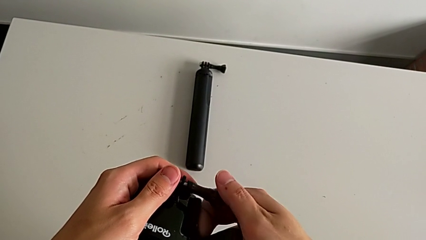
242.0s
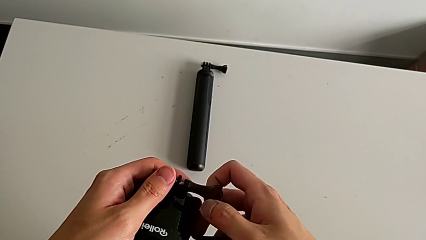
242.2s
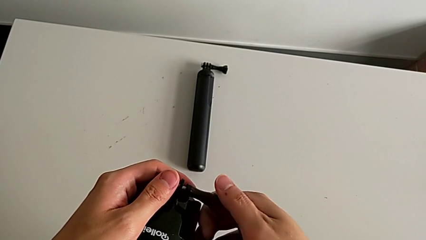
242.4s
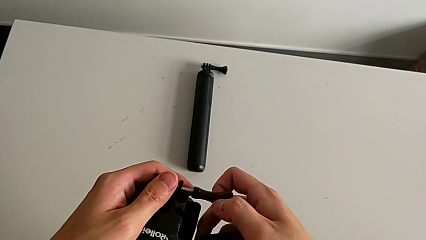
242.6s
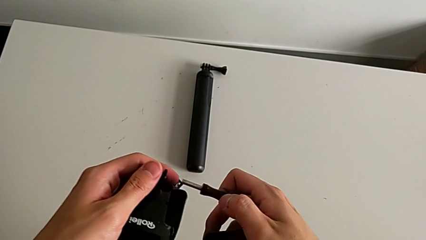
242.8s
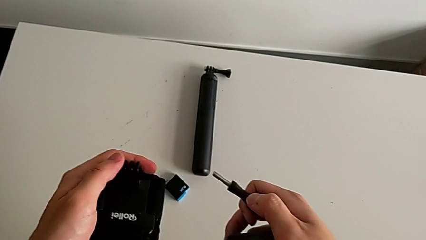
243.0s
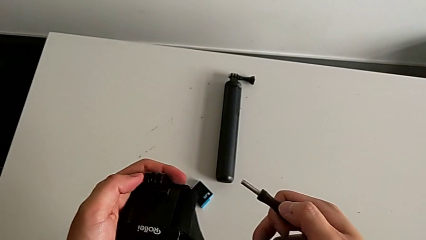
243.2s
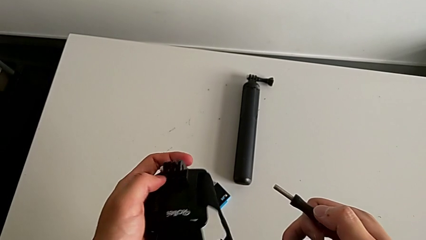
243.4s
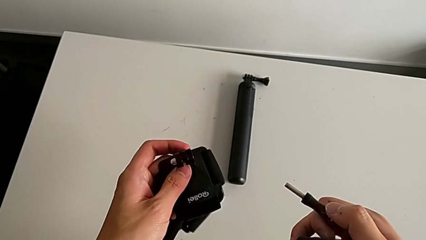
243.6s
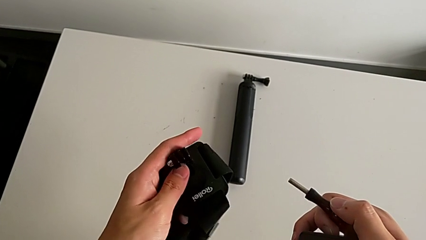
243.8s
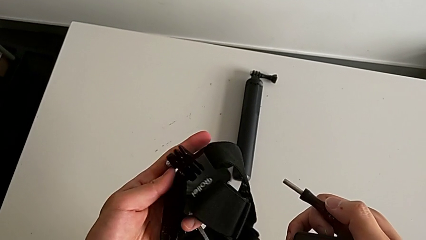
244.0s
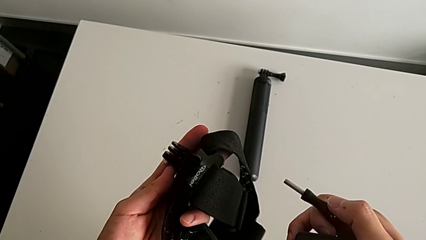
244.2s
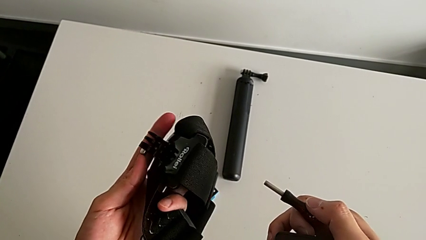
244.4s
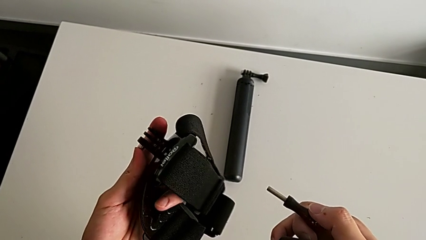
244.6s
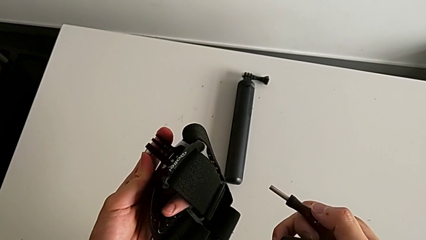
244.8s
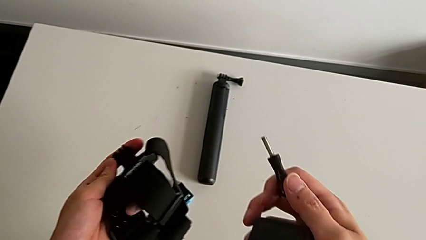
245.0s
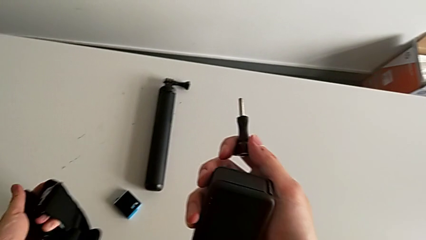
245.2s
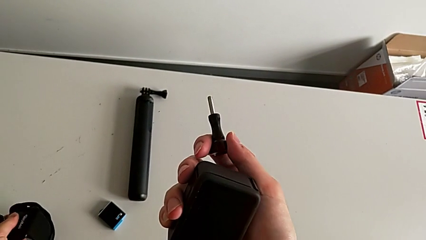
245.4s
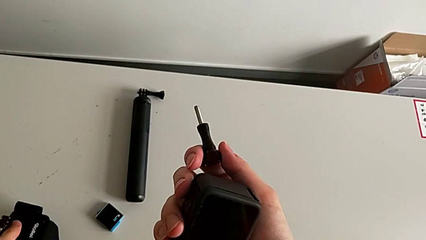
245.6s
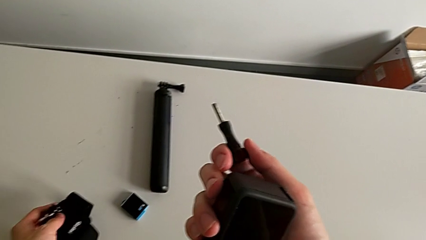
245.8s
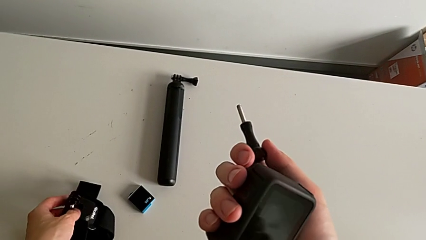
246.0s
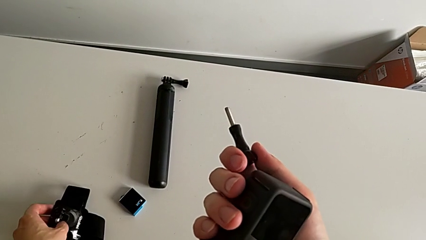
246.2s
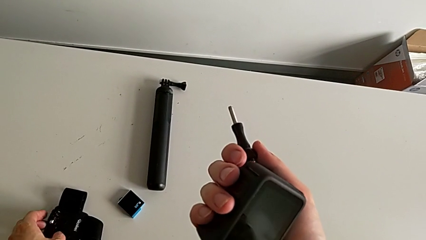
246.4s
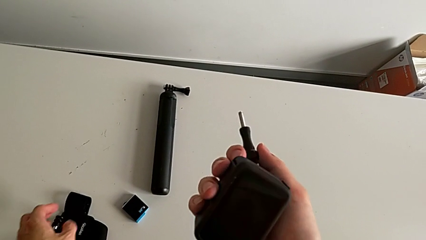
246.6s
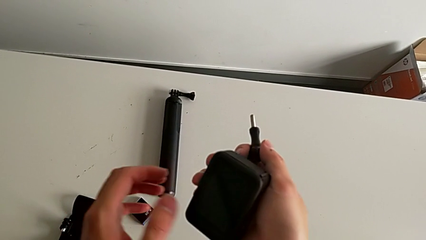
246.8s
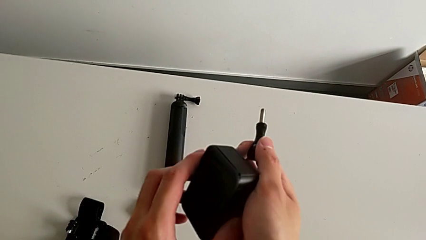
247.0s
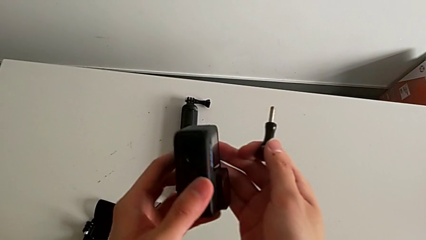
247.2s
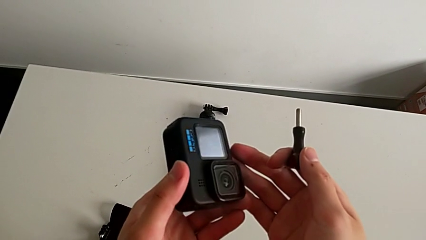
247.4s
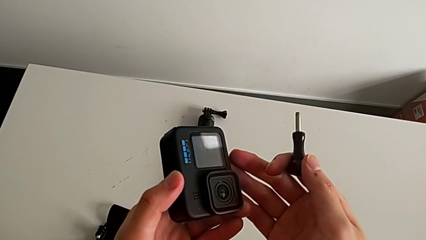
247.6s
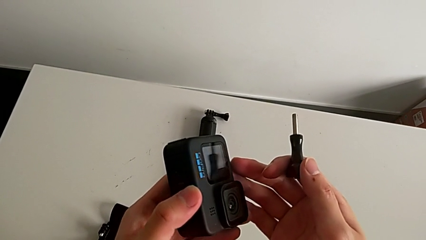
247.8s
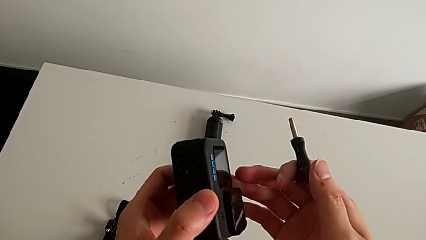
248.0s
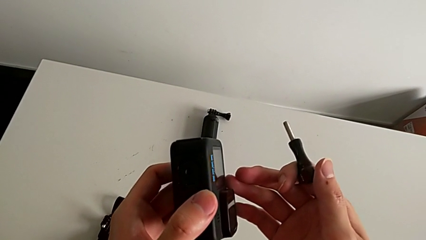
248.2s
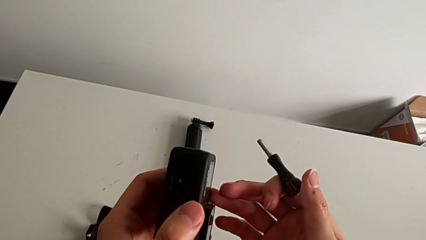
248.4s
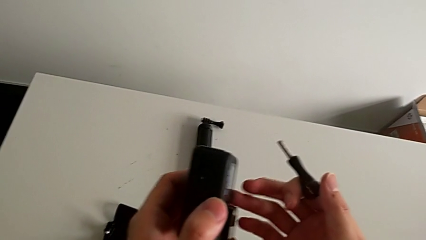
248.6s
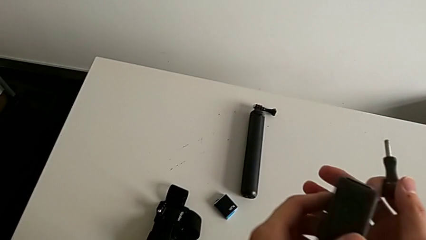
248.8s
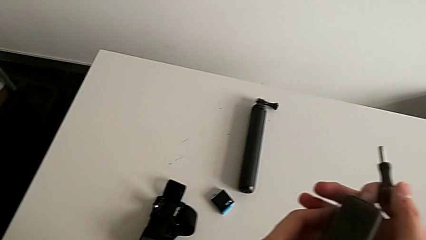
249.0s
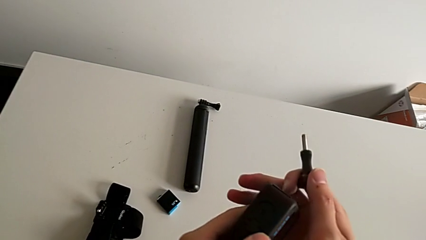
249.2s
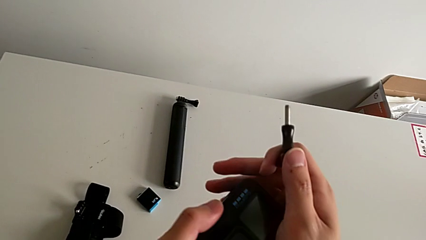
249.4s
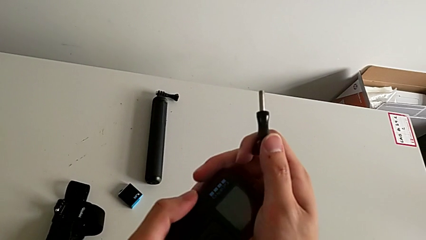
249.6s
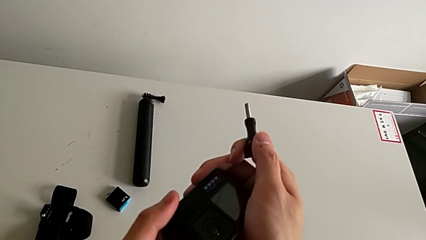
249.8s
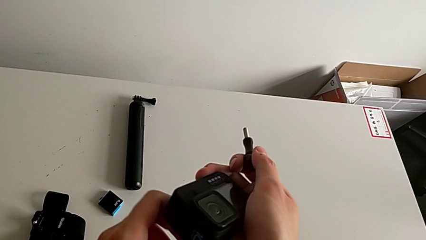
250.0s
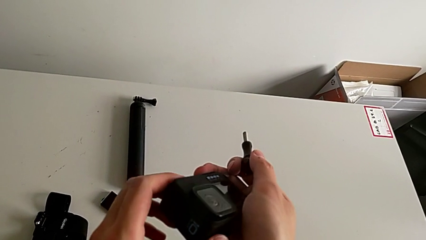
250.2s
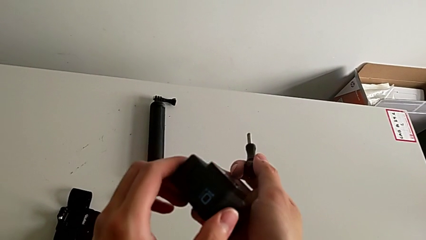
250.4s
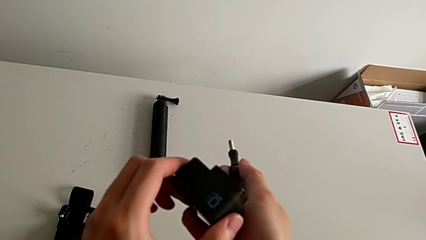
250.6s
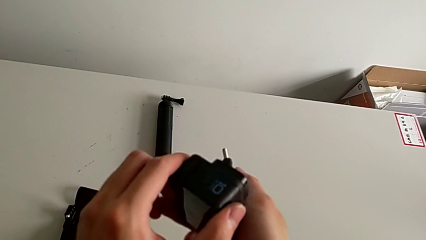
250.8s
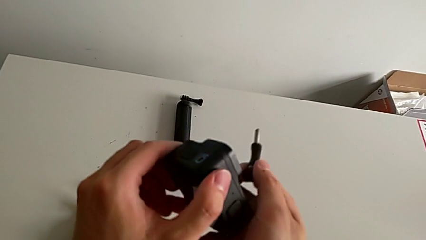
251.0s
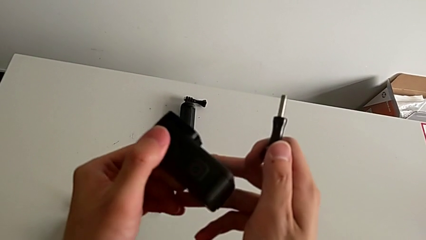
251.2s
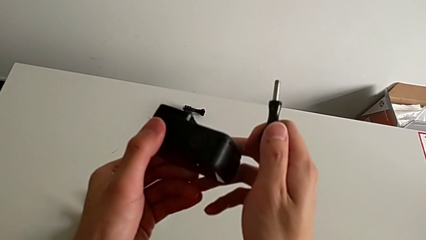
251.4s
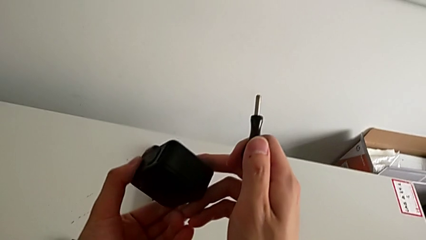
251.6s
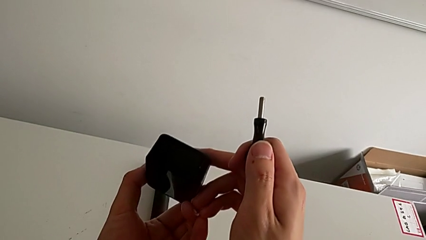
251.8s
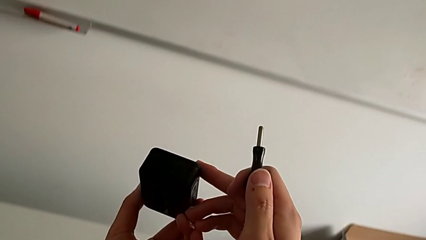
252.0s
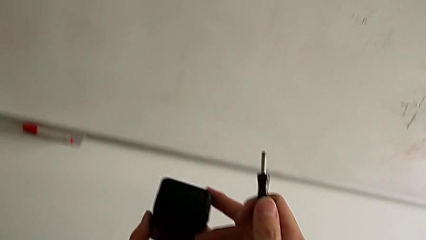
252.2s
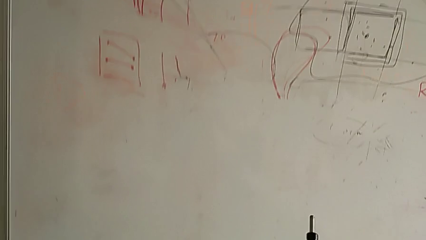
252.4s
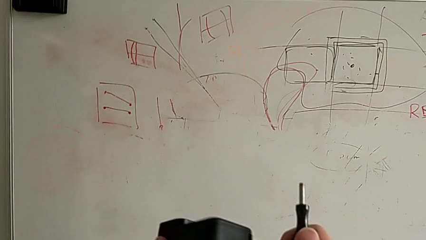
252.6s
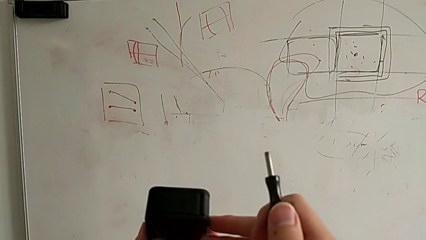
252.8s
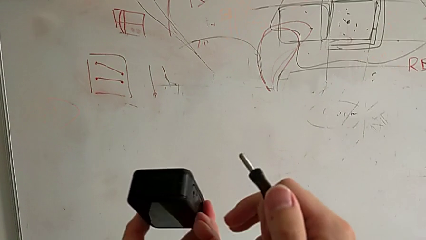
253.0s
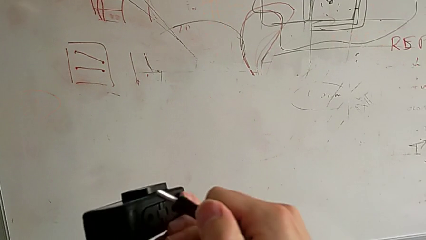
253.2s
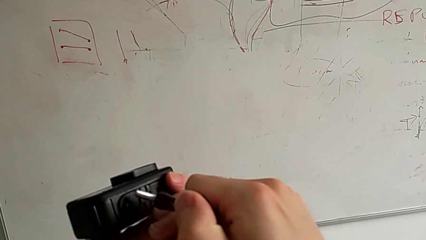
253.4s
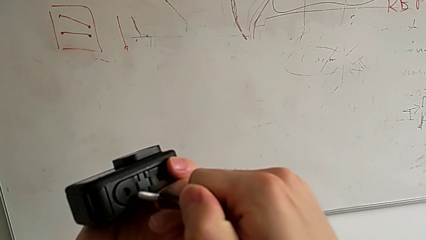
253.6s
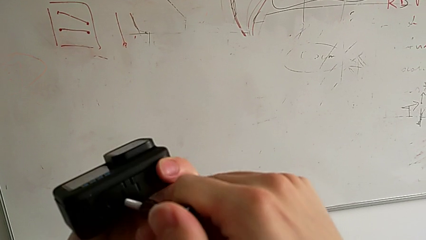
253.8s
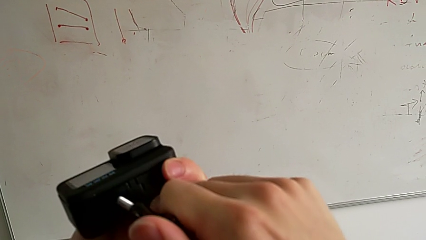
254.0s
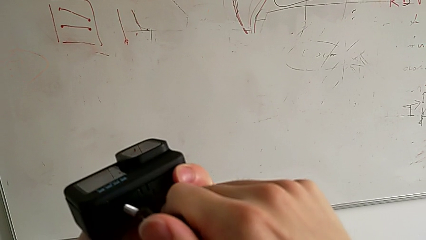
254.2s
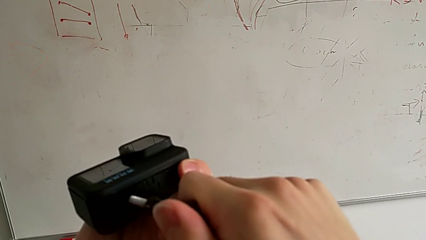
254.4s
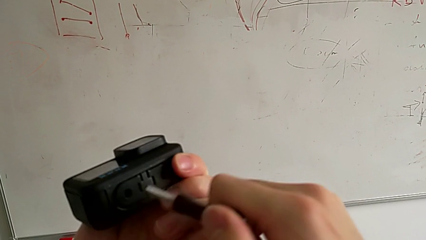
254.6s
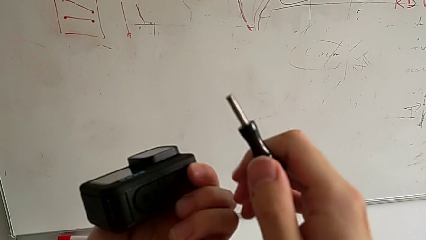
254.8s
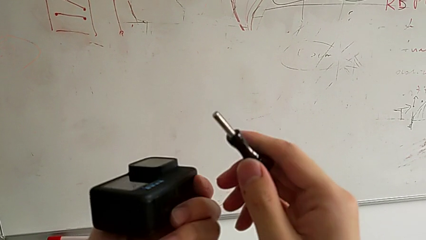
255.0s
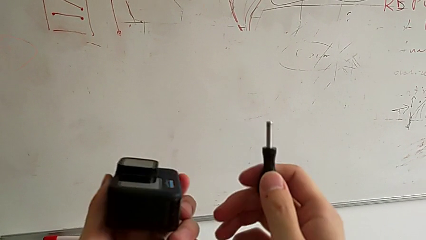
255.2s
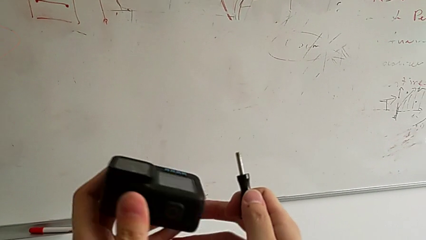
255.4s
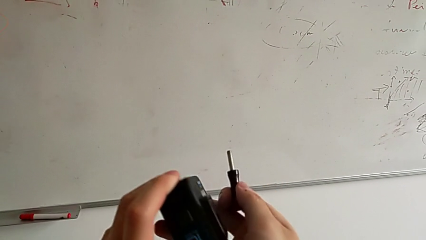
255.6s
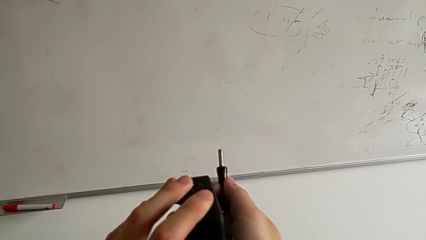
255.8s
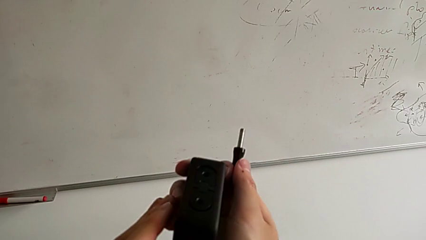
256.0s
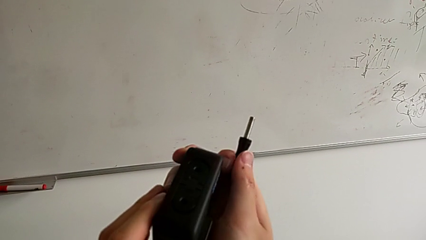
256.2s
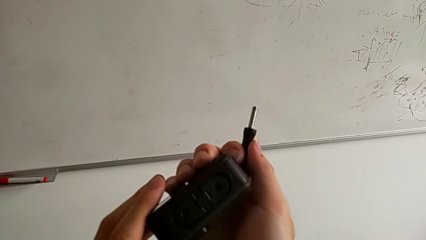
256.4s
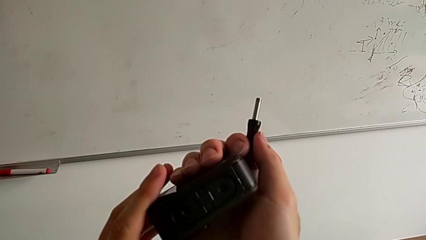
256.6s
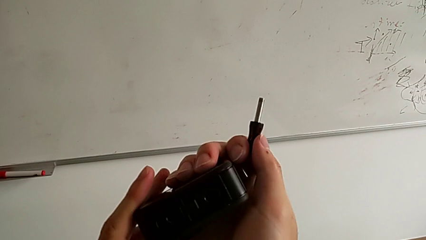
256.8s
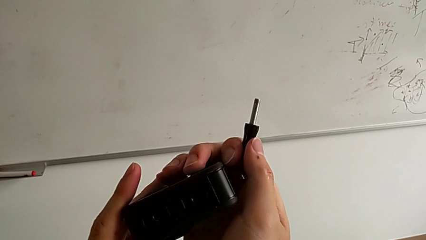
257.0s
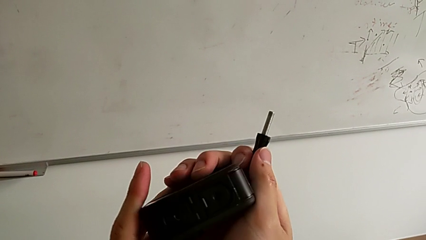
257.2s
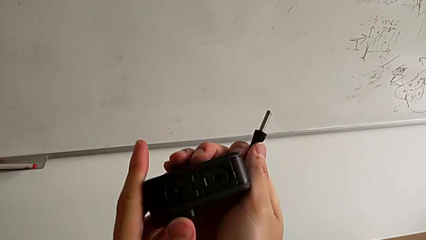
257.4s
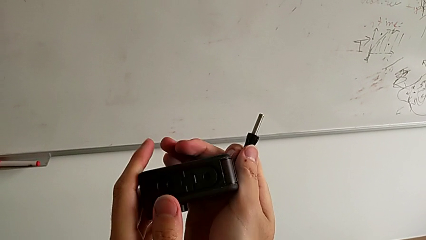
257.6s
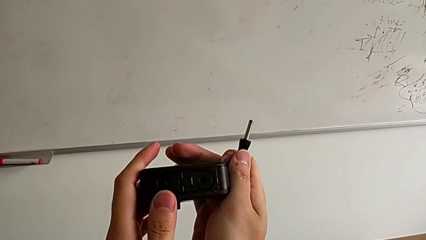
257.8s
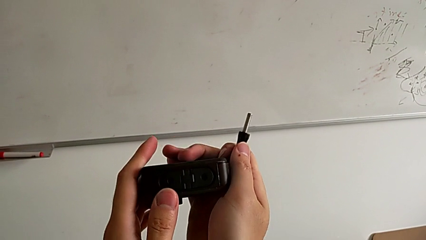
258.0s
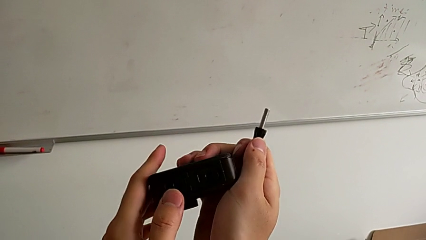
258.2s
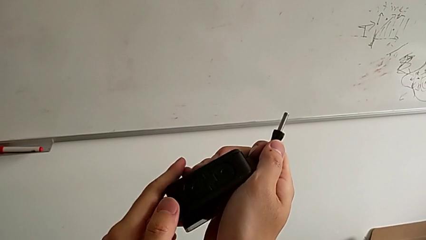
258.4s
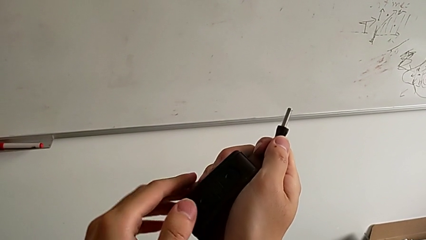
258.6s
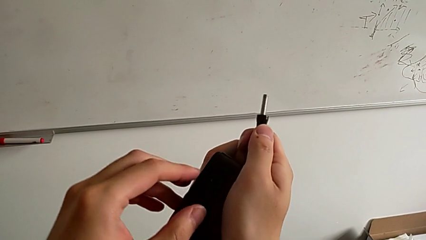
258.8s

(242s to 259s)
The camera wearer is mounting a GoPro on a strip. They inspect the strap, rotate the GoPro twice, wrongly insert the screw and inspect the GoPro.
